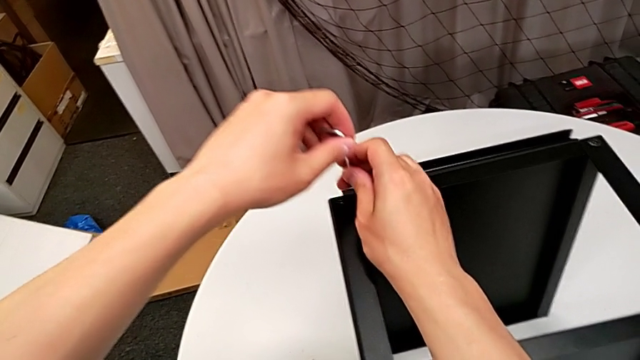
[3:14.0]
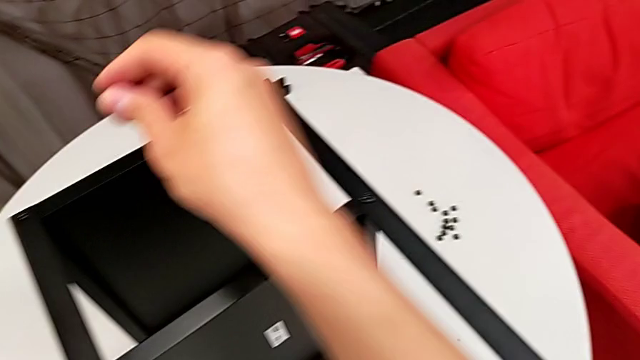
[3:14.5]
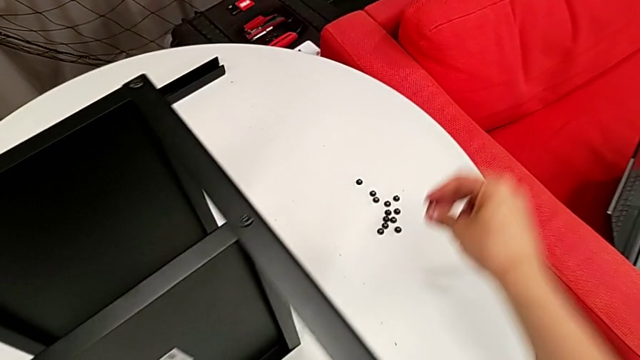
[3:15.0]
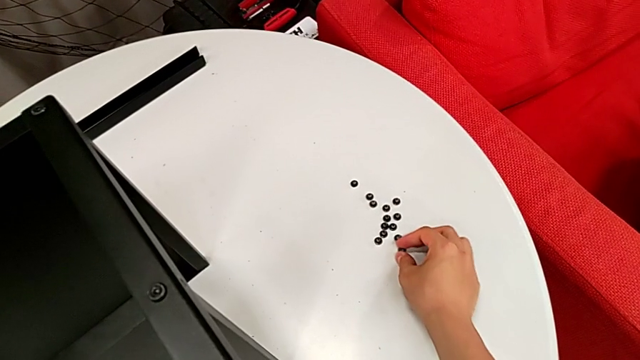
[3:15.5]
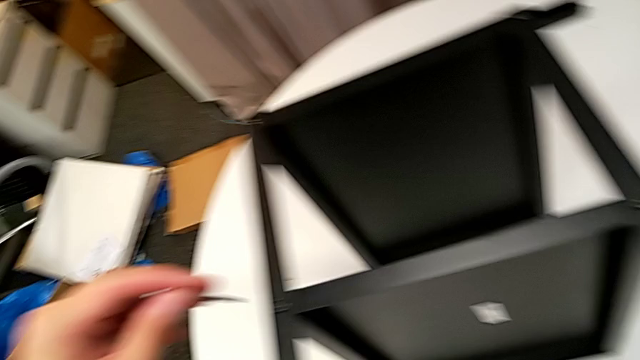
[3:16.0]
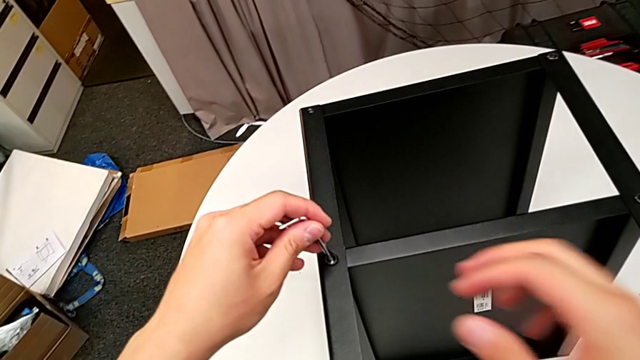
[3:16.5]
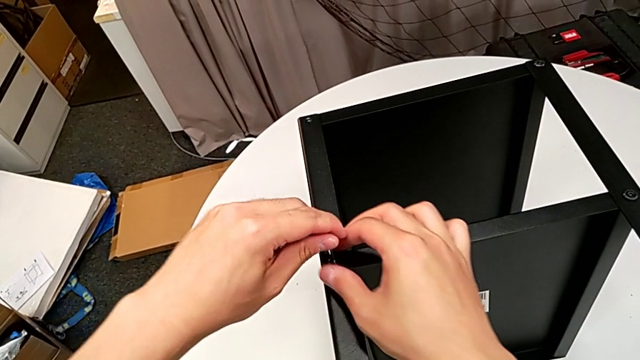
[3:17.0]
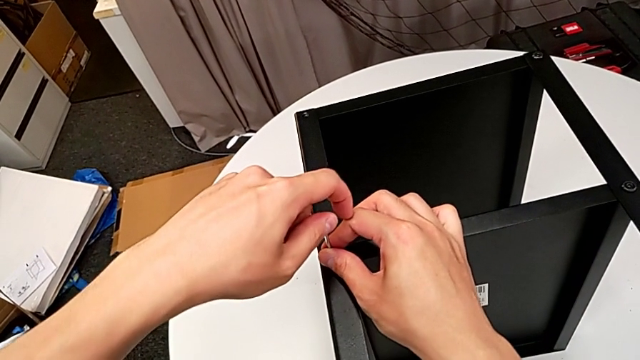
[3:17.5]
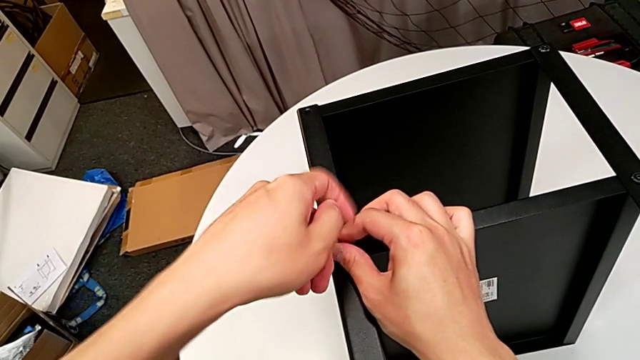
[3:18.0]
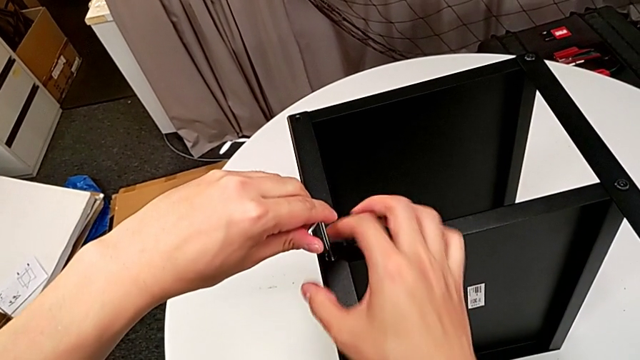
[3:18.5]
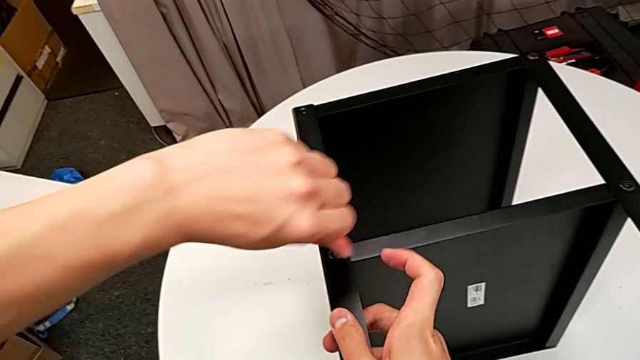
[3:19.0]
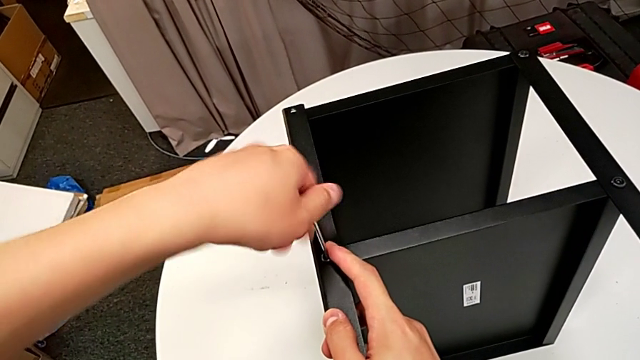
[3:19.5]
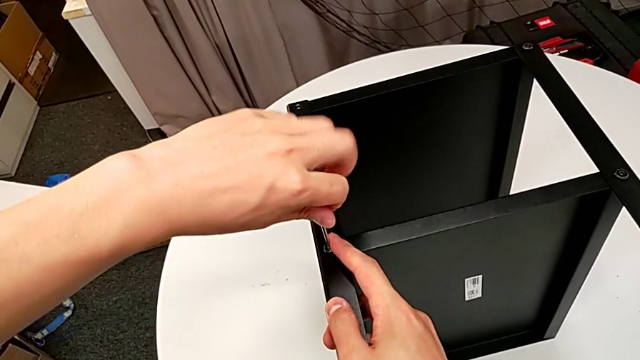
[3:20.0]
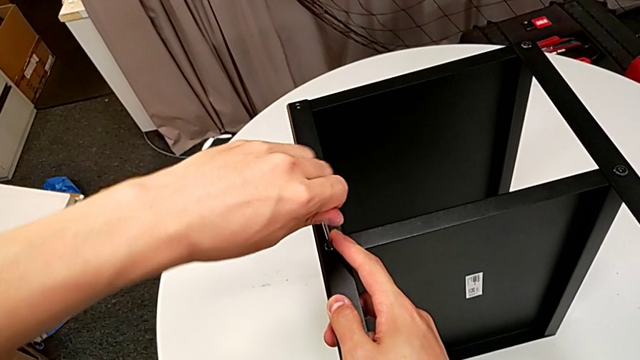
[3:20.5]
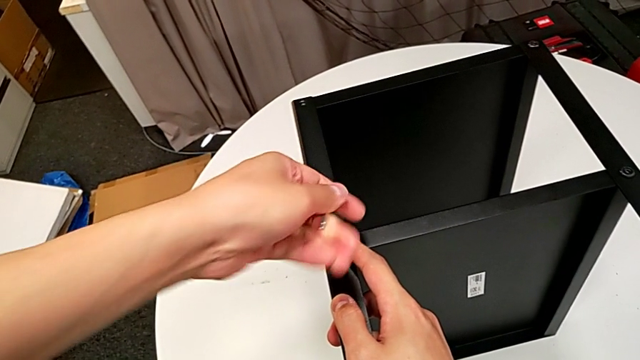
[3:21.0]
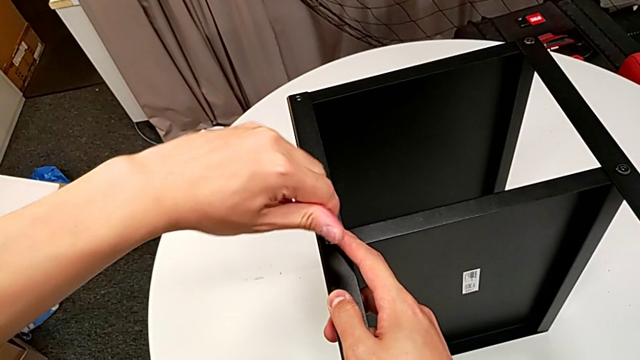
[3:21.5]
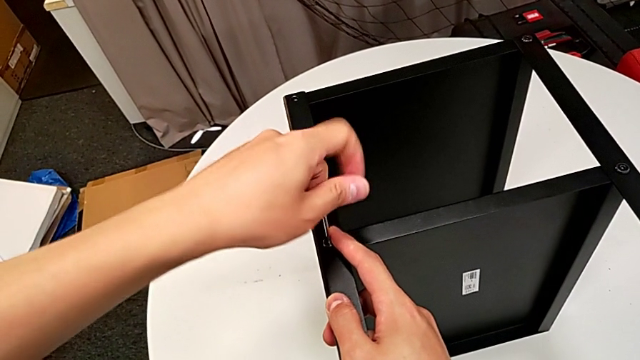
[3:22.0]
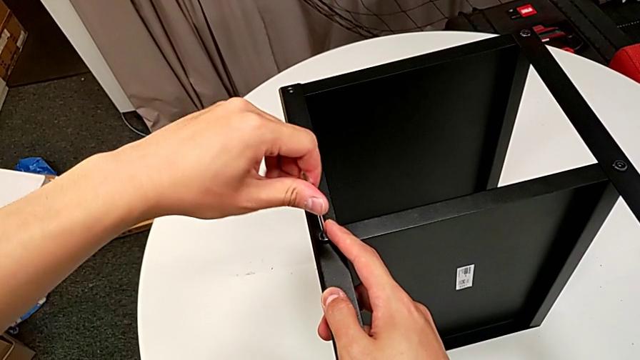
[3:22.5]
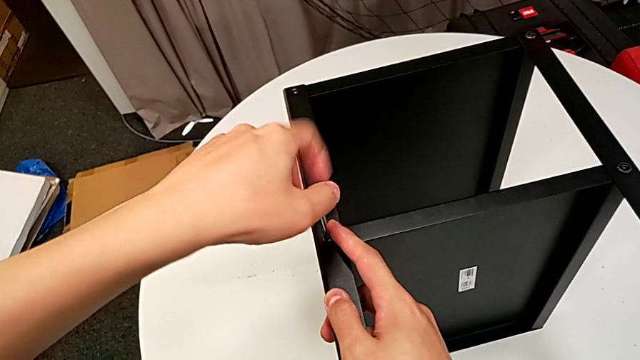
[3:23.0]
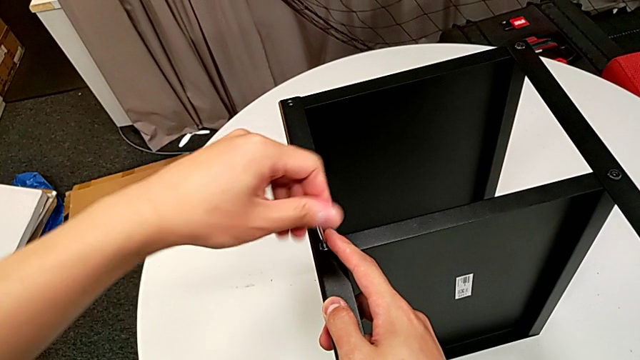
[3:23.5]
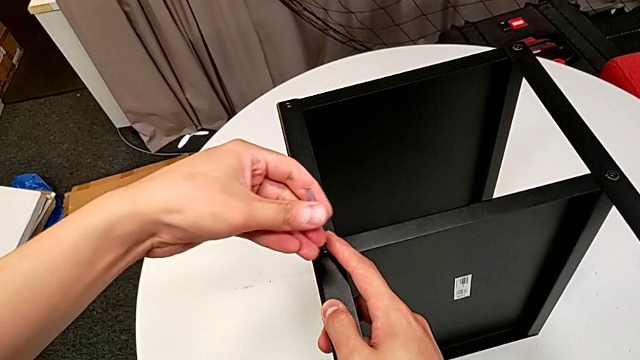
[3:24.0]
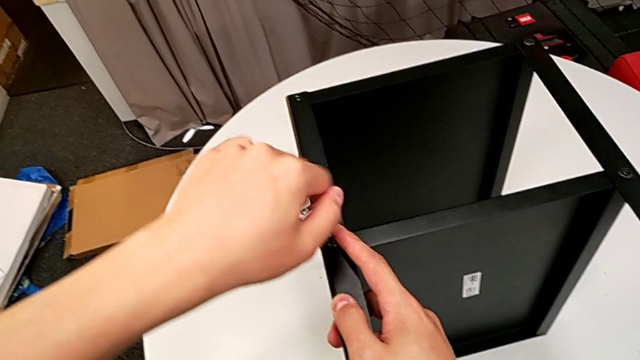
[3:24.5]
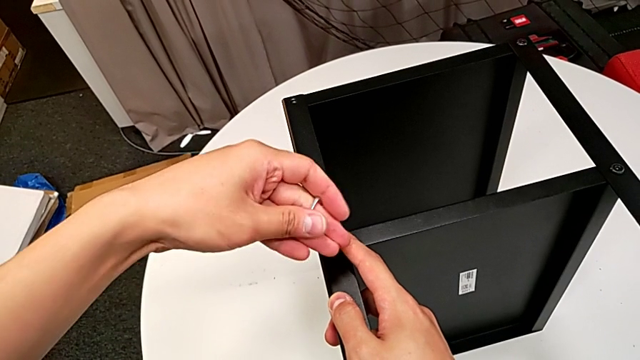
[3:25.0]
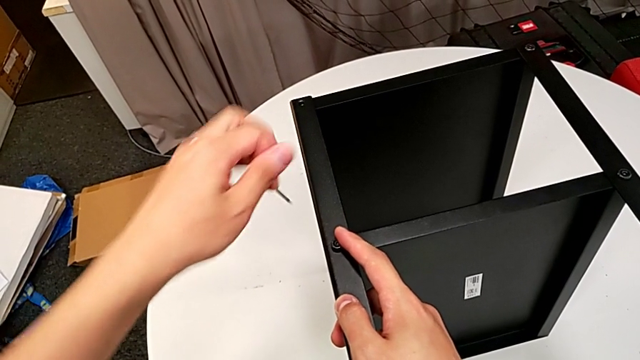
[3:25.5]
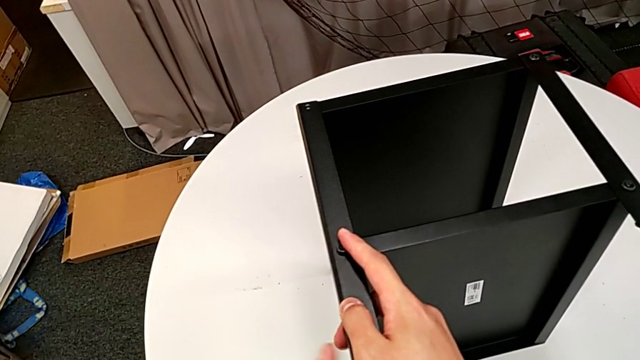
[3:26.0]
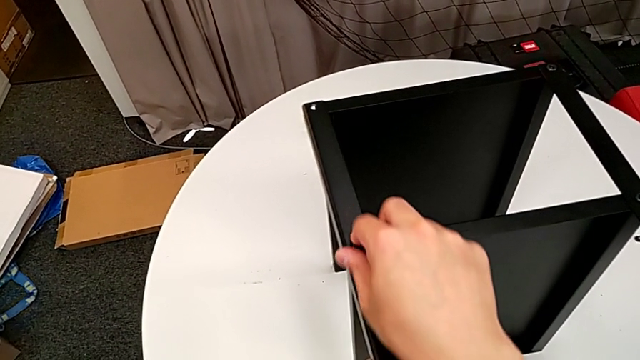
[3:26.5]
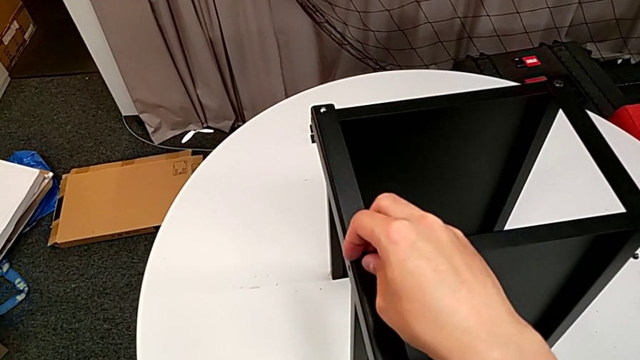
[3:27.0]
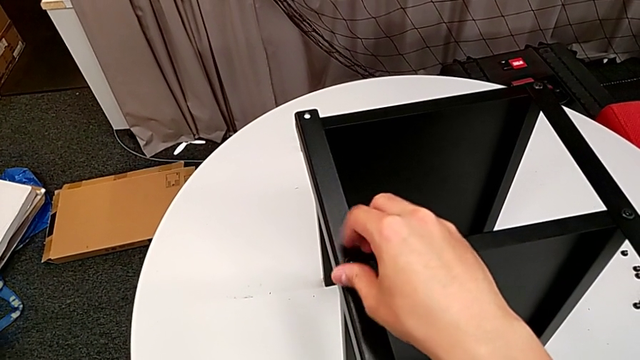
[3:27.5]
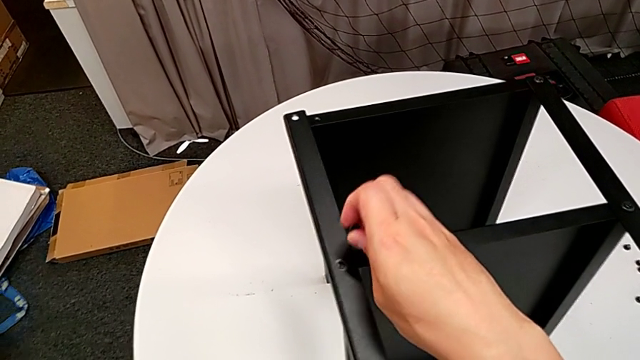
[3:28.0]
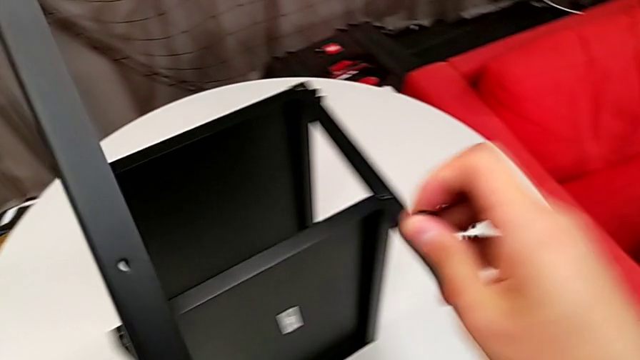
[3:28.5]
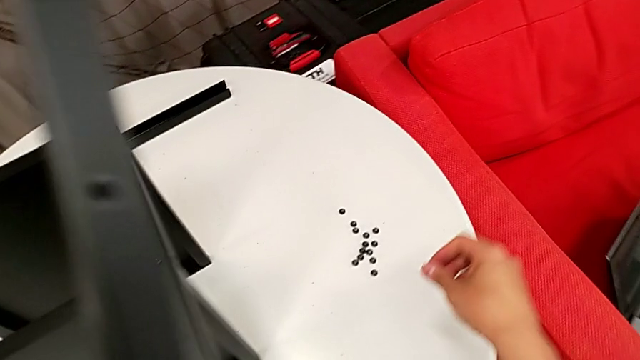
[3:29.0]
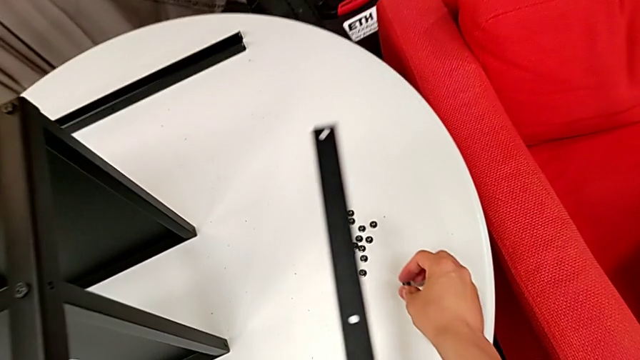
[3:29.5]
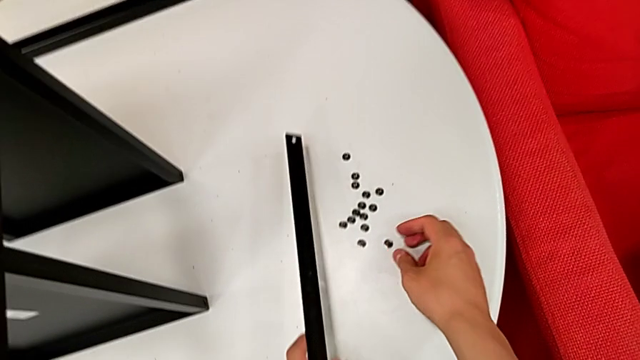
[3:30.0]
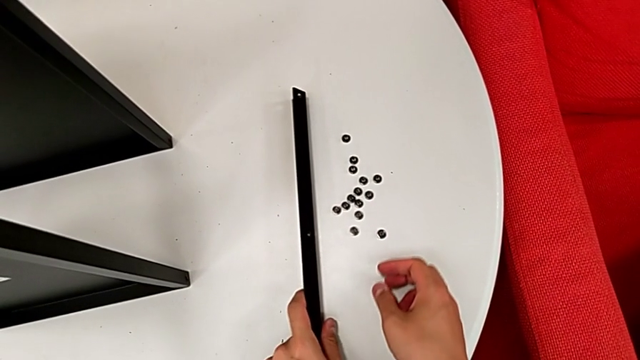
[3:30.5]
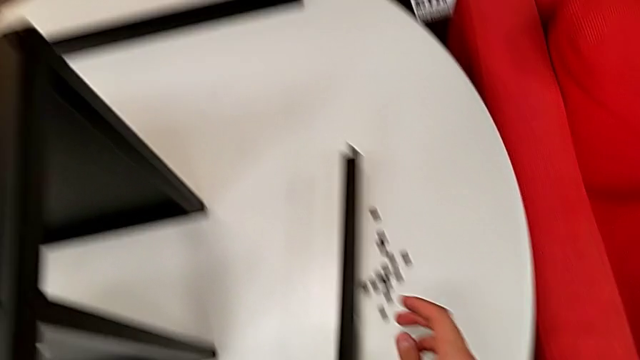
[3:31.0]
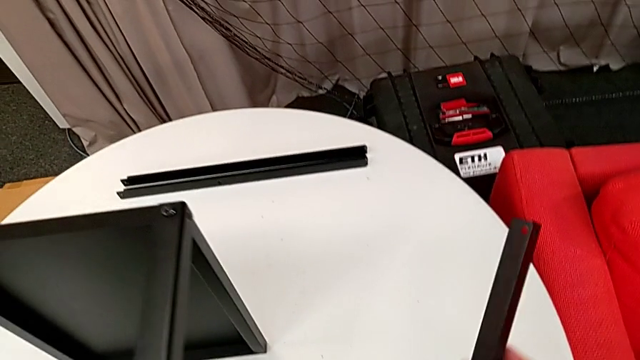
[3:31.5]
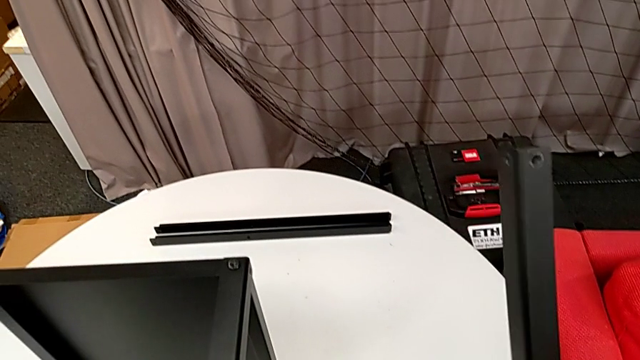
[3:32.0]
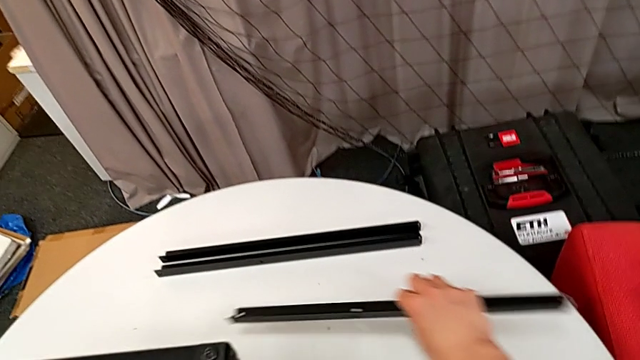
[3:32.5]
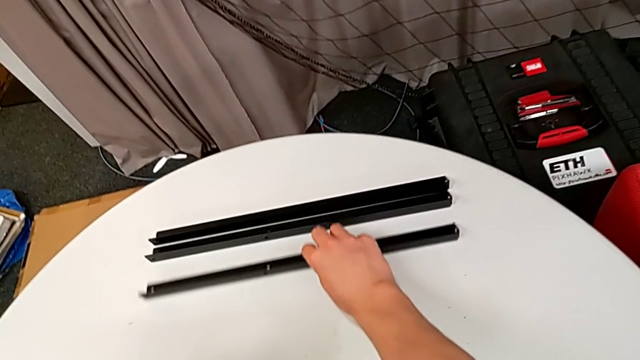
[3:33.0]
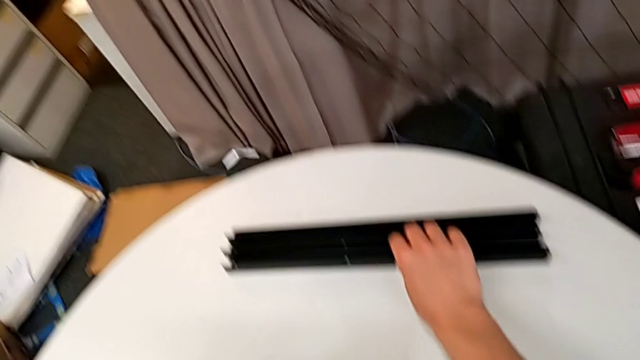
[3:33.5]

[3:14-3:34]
The camera wearer is disassembling the third leg of the table. They disassemble the hex socket head with the right hand, place it, insert the Allen wrench, unscrew the hex socket head, withdraw the Allen wrench, unscrew the hex socket head, disassemble it, disassemble the third leg, place the hex socket head with the right hand, grab the third leg with the left hand, grab it with the right hand and place it with the right hand.

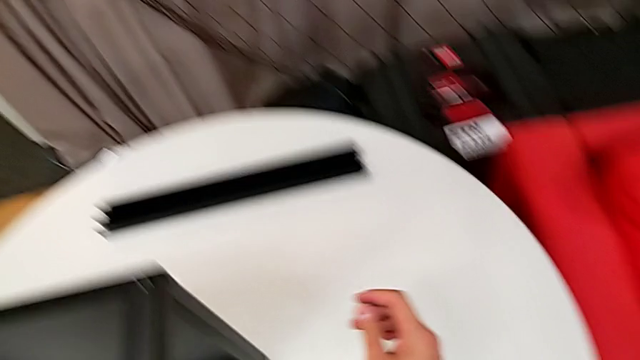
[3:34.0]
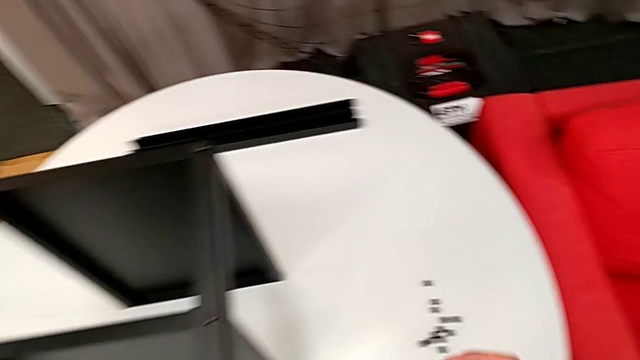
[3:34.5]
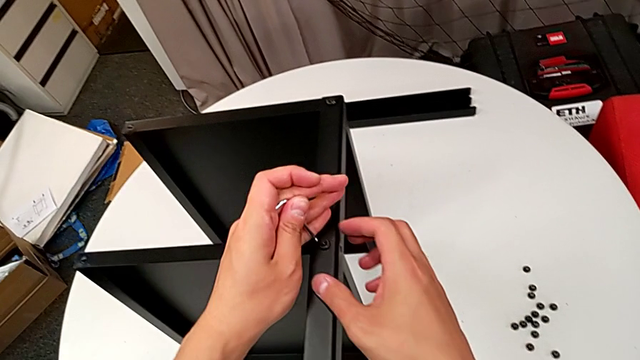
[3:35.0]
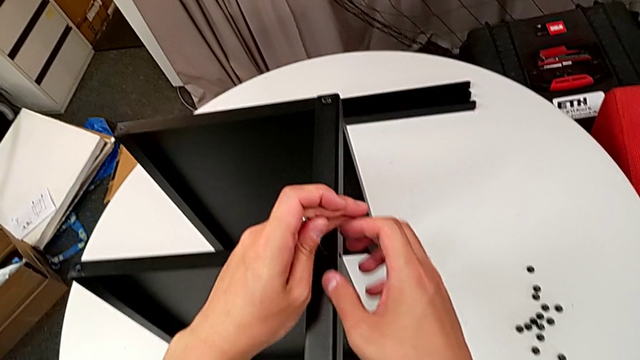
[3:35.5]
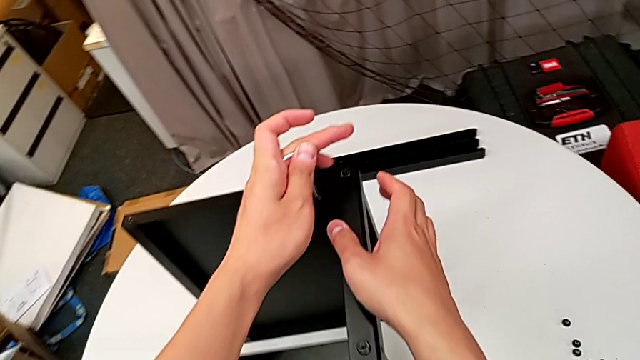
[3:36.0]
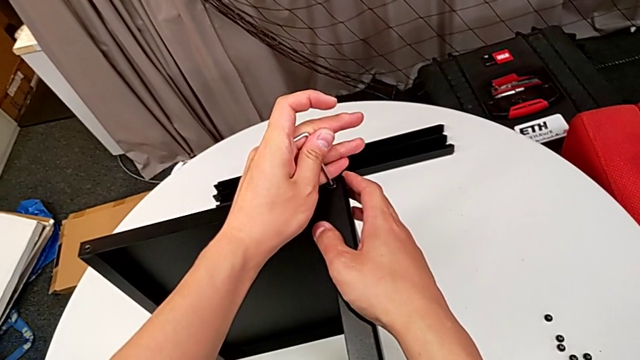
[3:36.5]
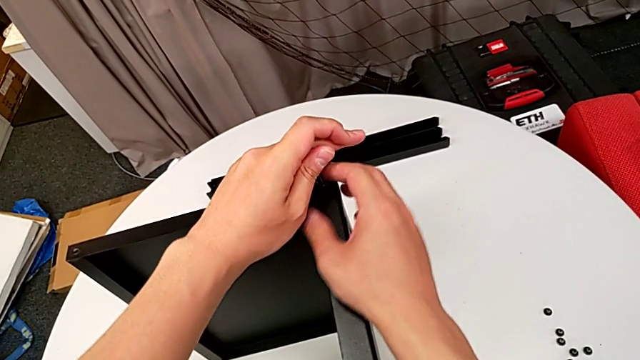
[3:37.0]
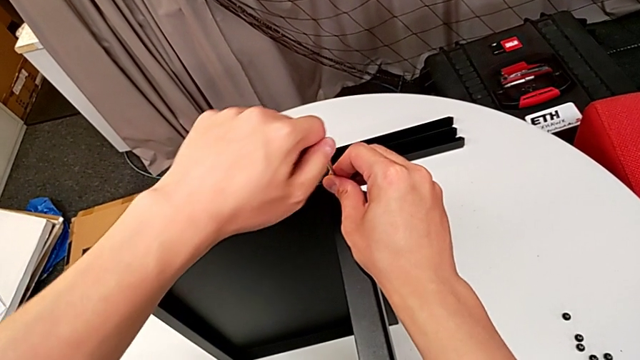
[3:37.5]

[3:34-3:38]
The camera wearer is disassembling the fourth leg of the table. They insert the Allen wrench, withdraw it and insert it.
